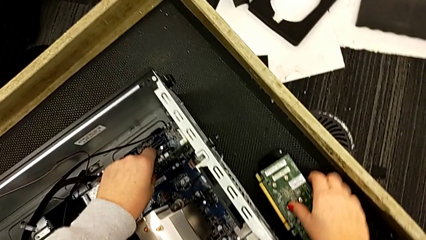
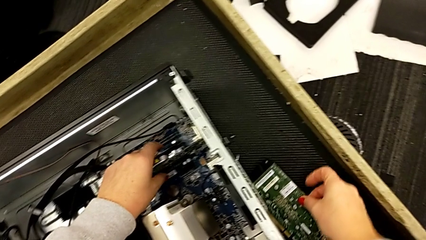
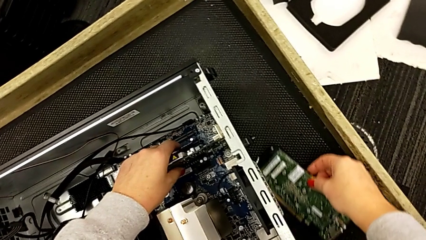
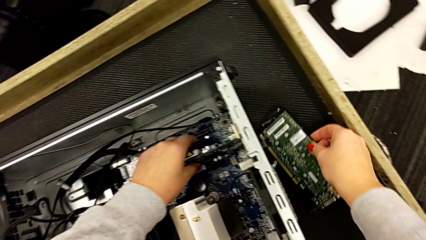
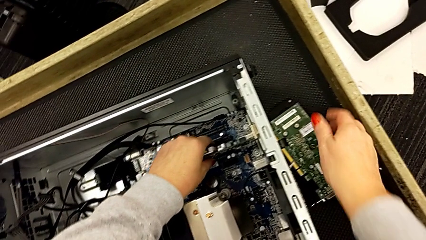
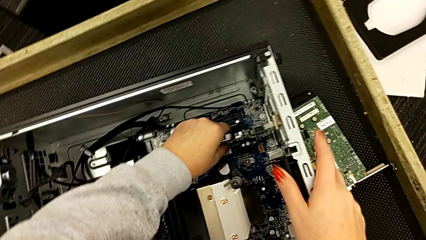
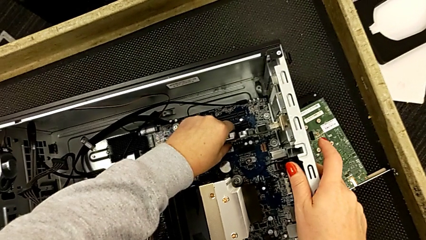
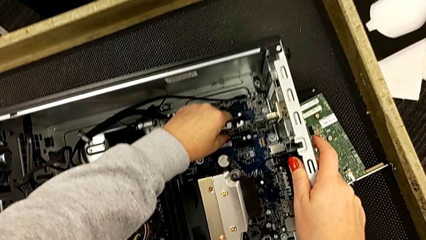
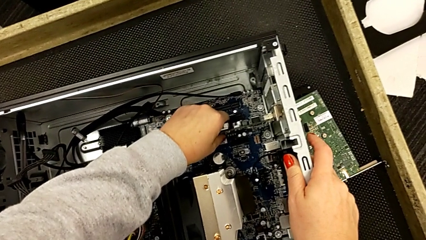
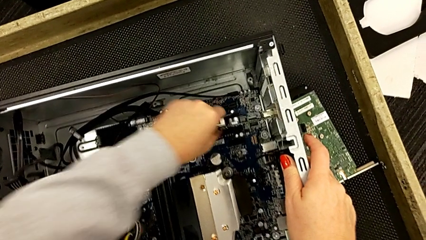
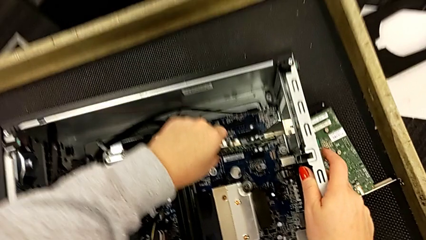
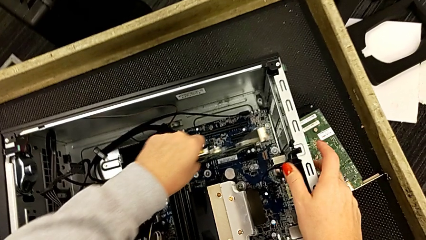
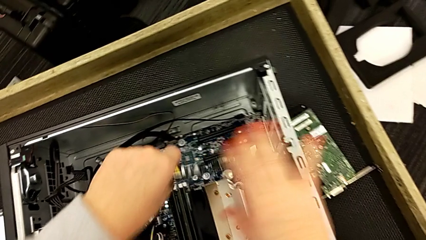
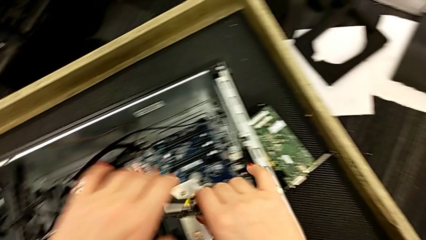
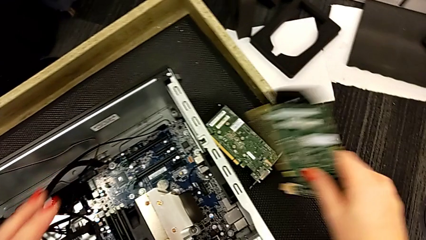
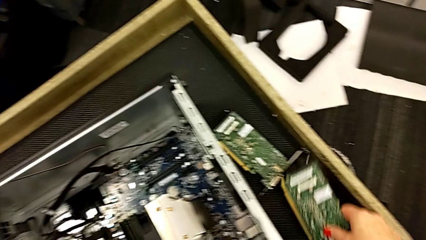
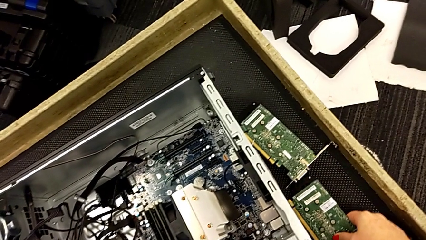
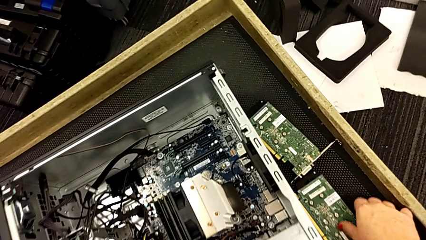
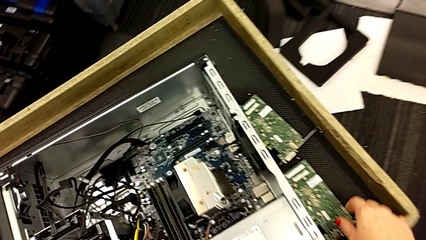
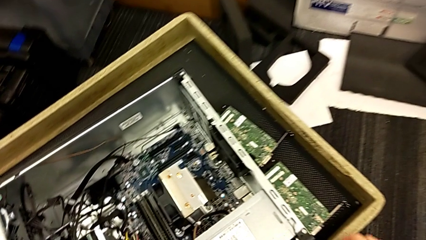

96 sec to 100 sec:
The camera wearer is disassembling the graphic card. They withdraw the second graphic card and place it.

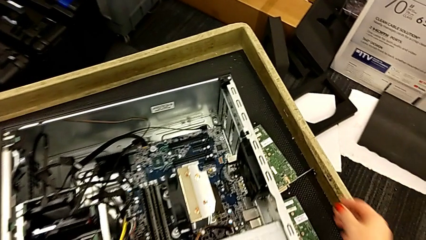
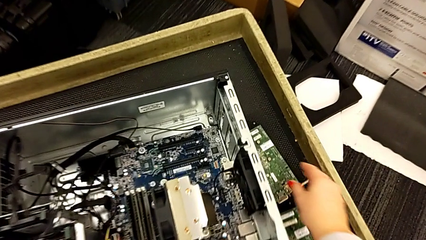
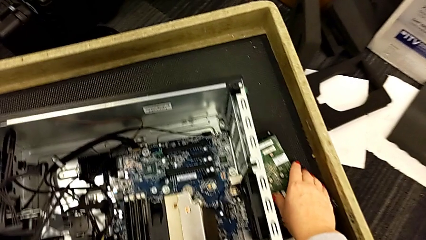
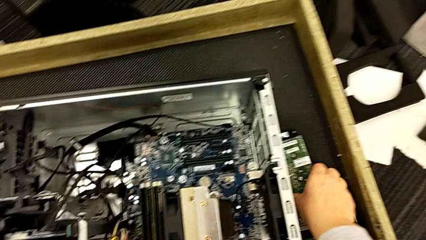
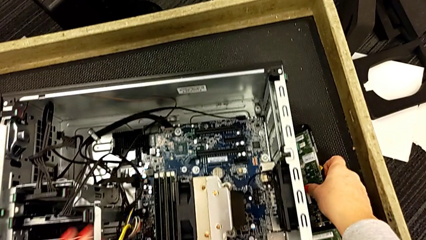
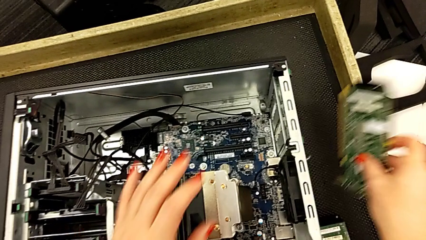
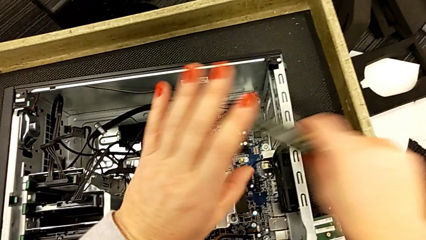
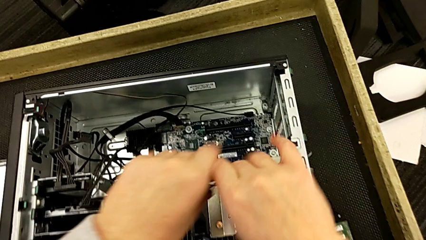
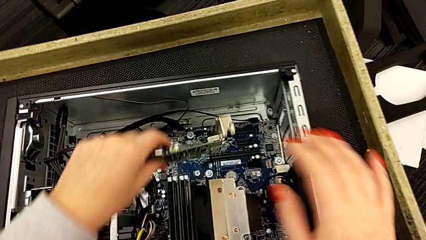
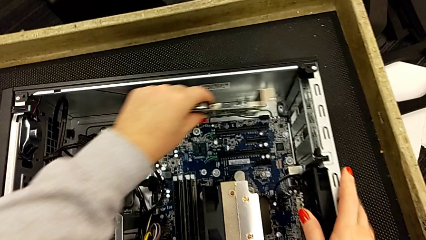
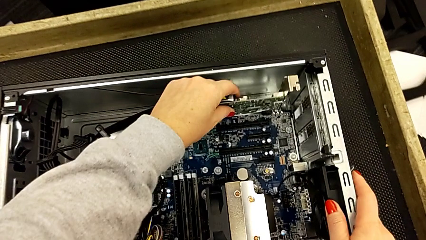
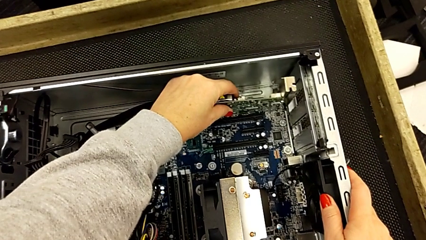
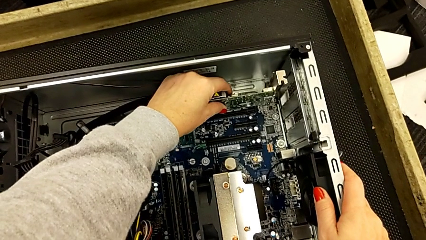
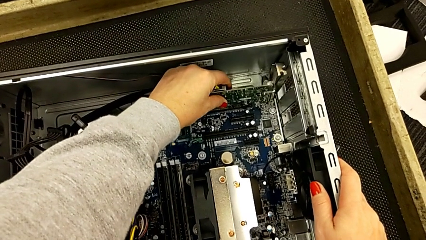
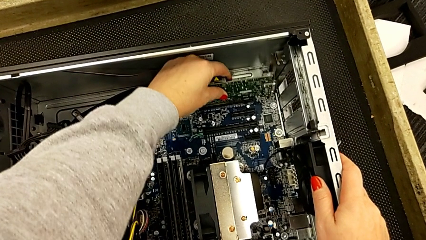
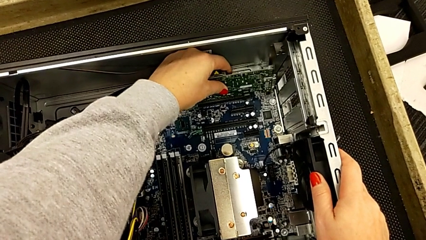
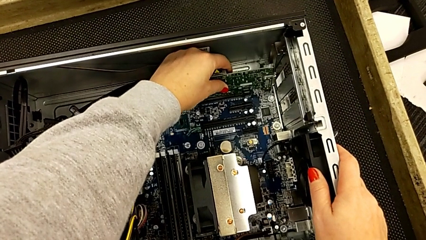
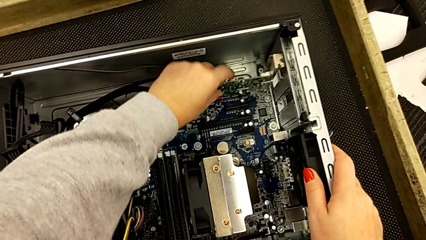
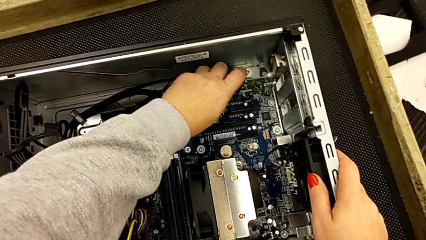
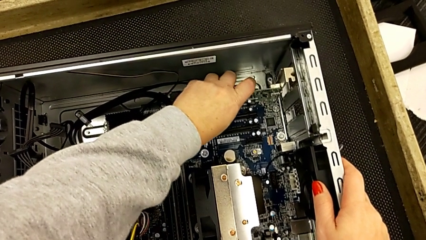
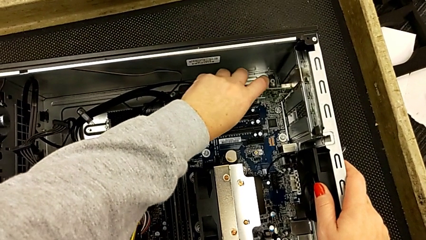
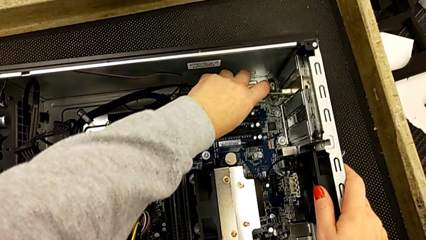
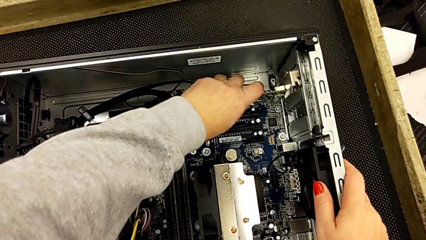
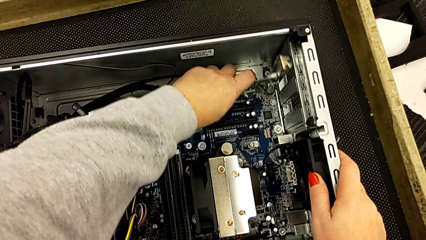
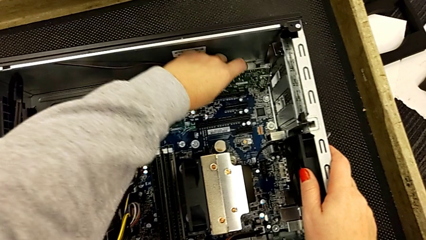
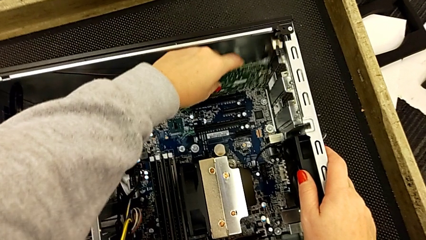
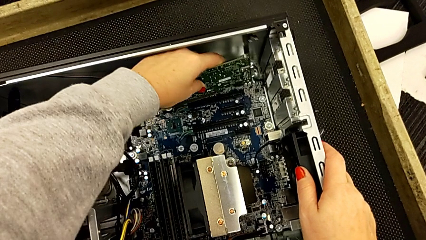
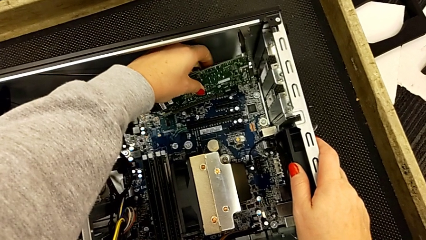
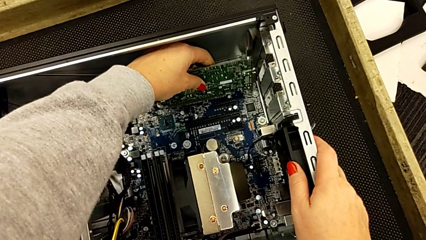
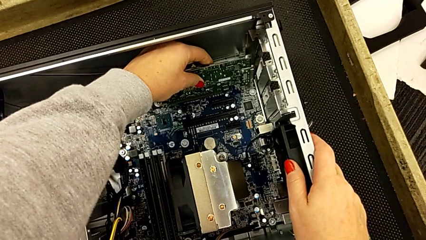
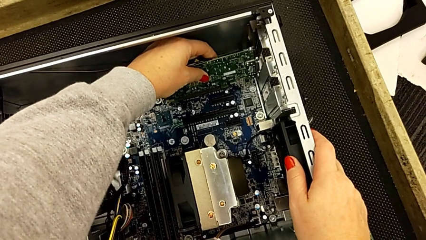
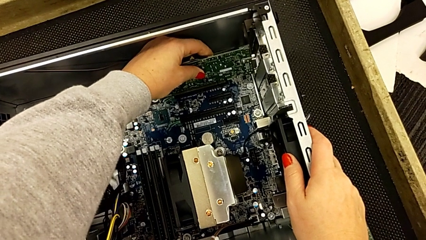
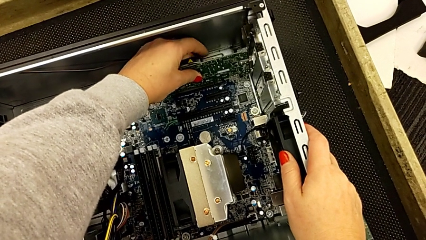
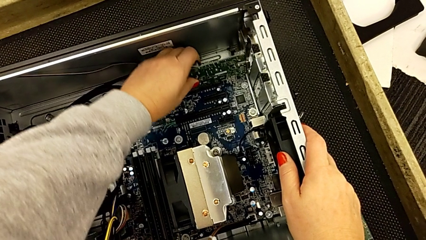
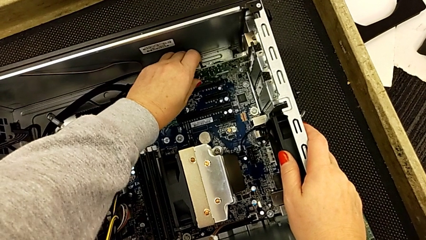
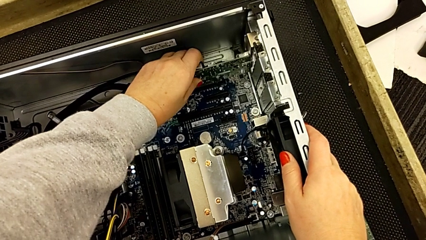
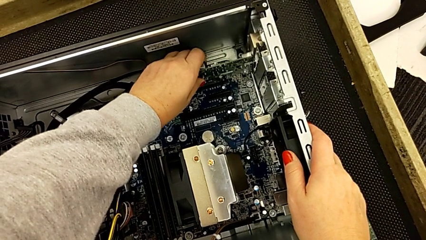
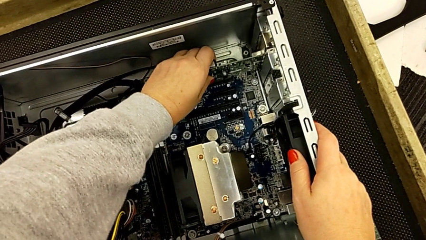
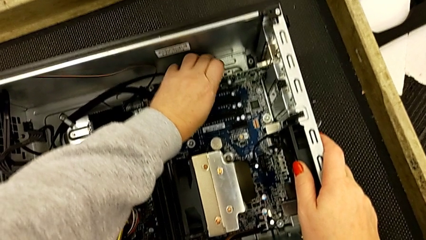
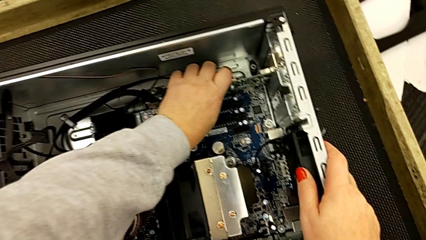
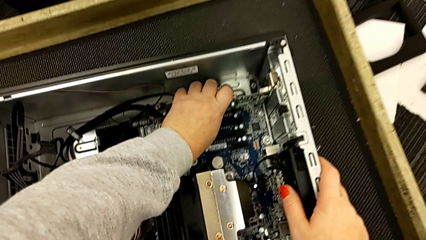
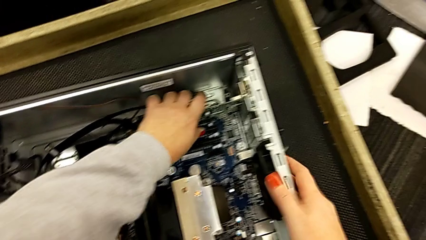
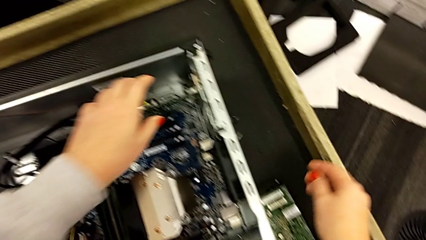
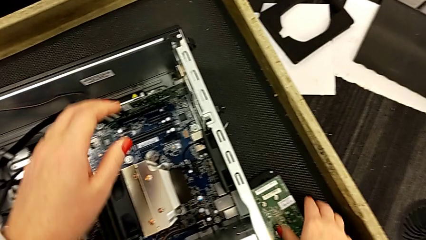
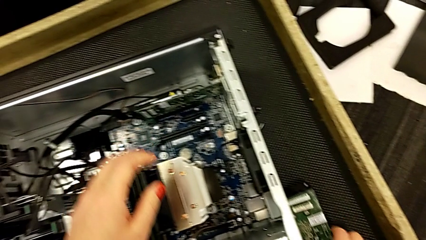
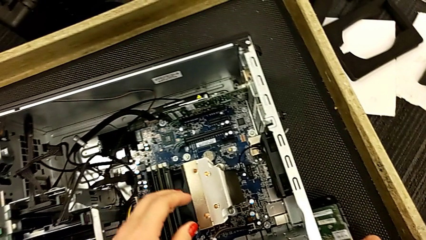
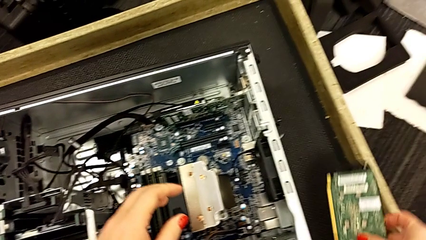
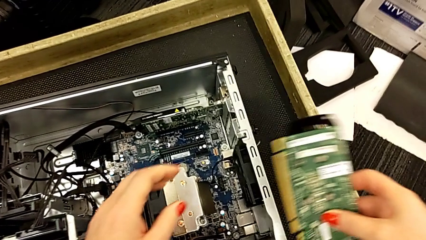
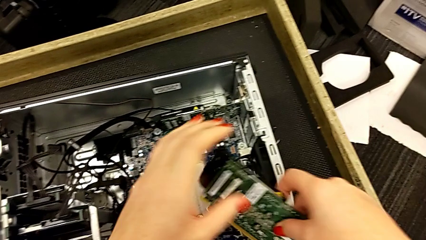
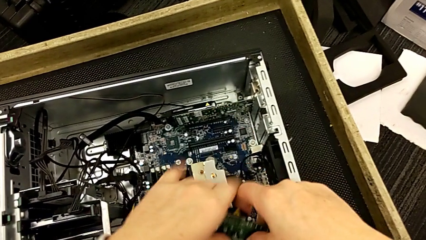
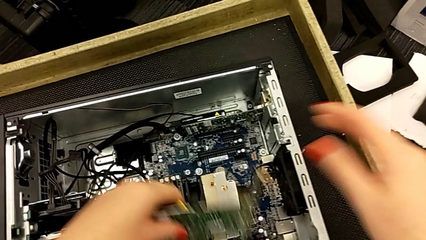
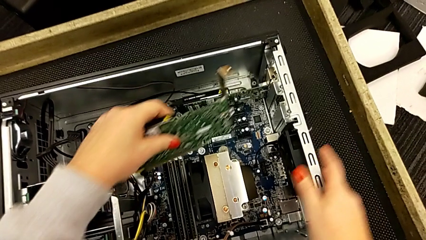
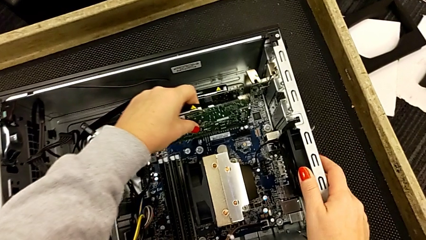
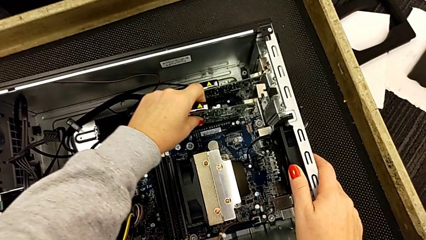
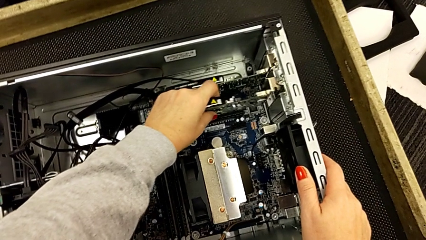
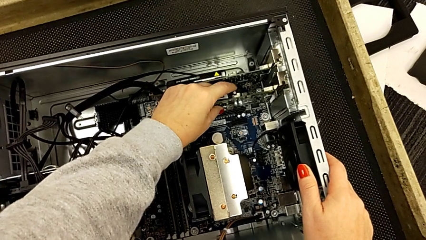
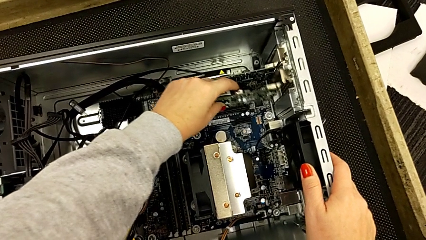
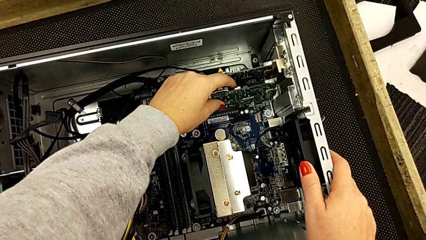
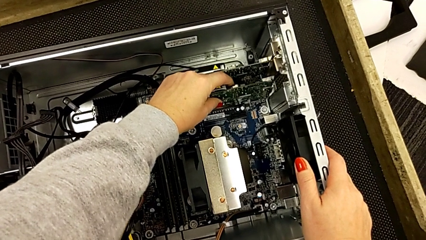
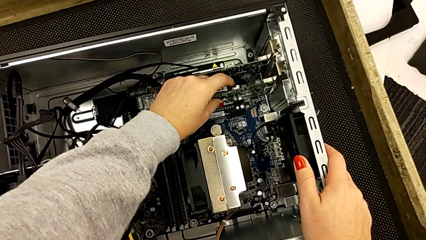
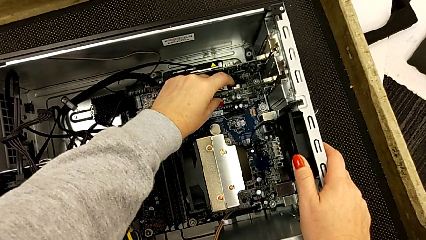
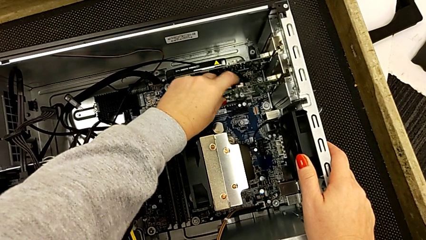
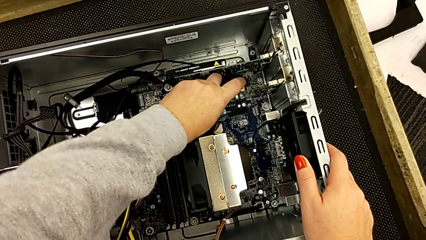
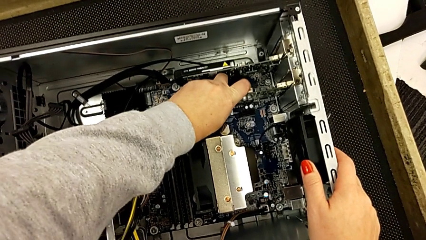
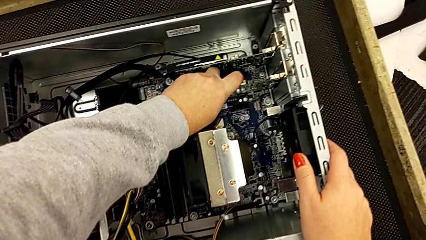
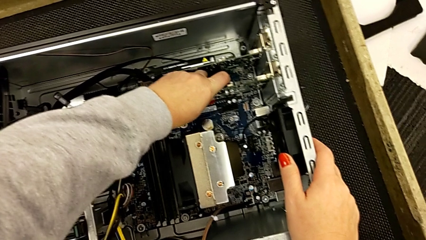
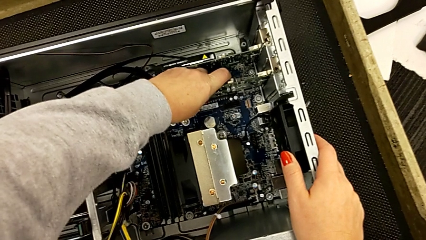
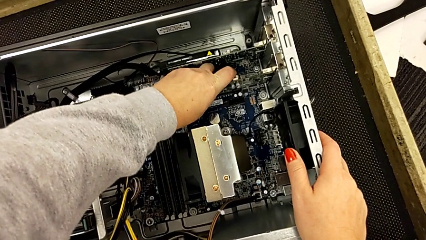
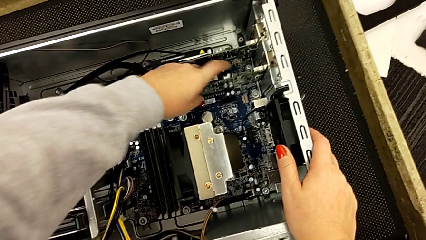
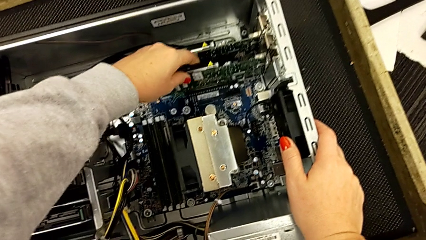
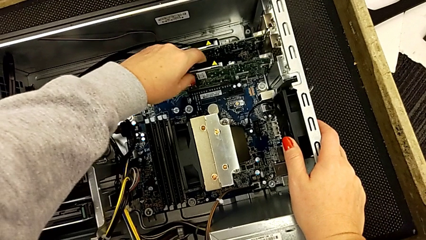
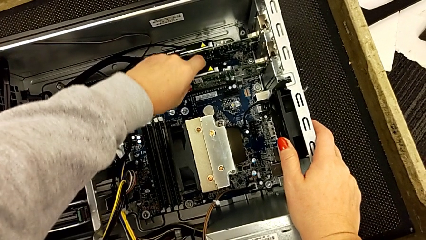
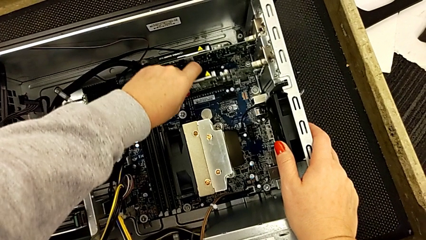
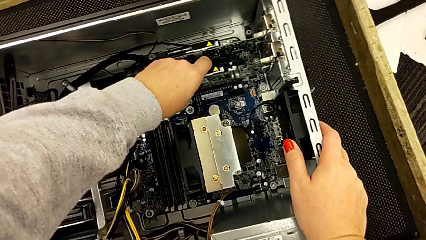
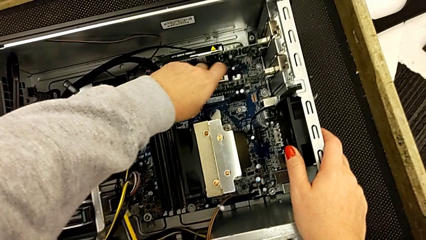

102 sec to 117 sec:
The camera wearer is inserting the graphic cards. They grab the first graphic card, assemble it, grab the second graphic card and begin to assemble it.
